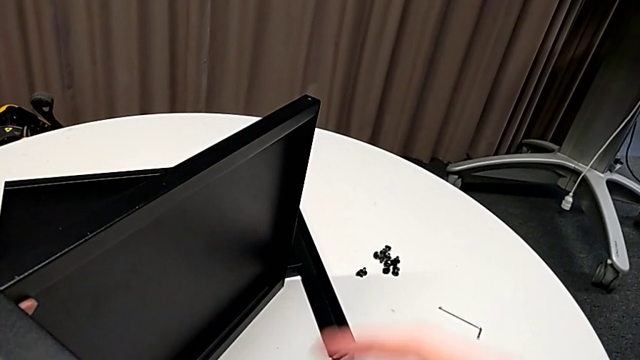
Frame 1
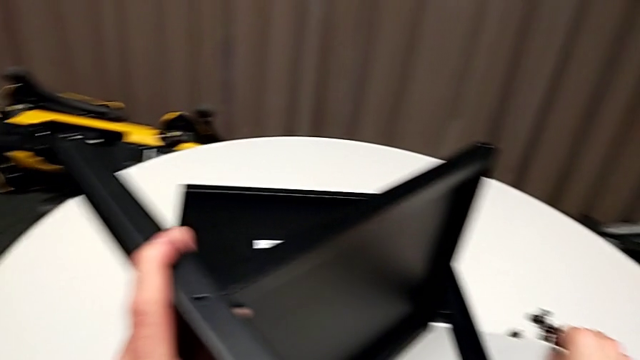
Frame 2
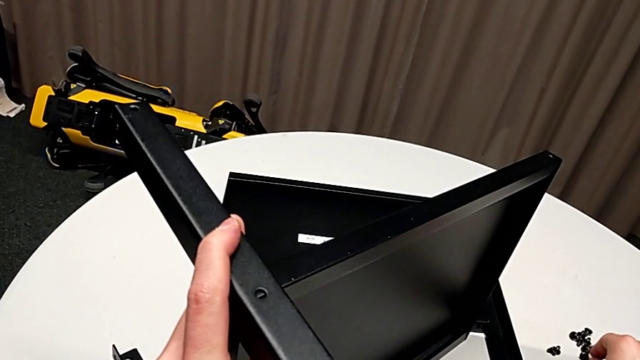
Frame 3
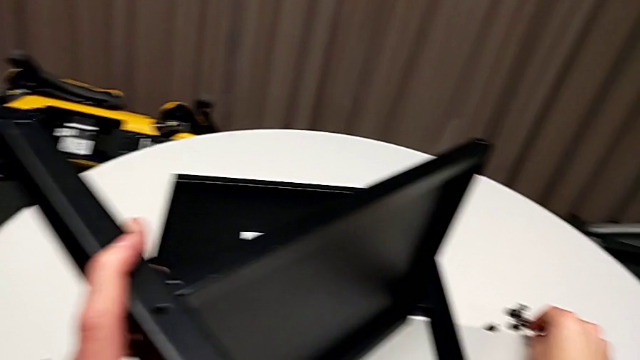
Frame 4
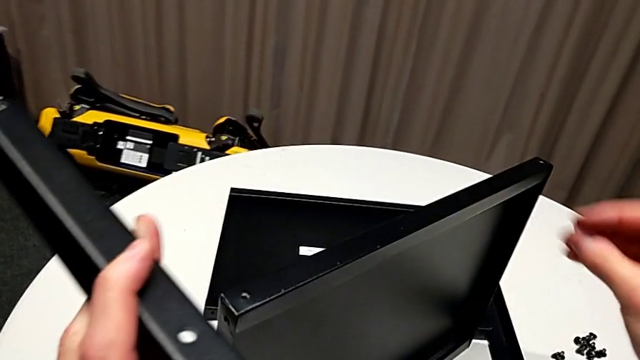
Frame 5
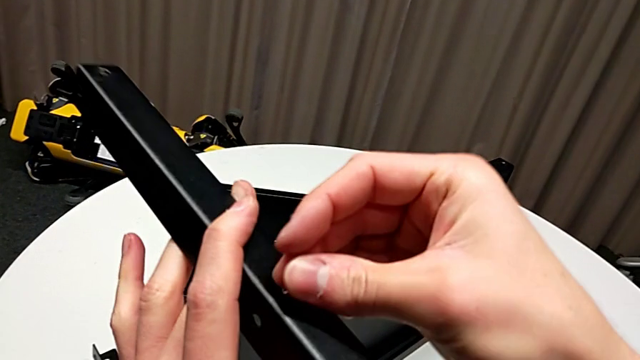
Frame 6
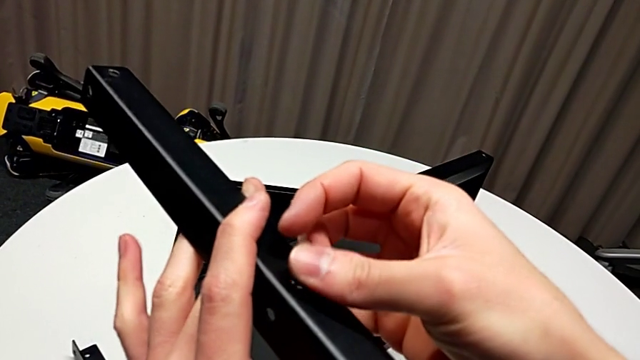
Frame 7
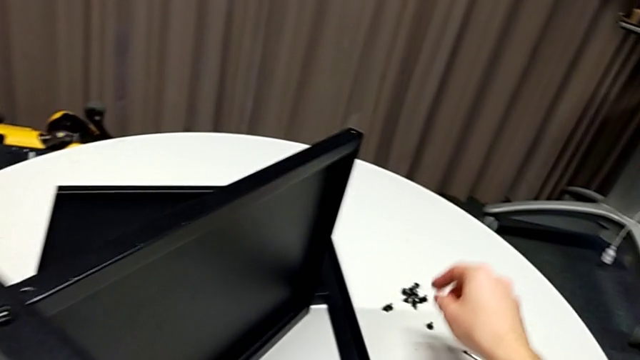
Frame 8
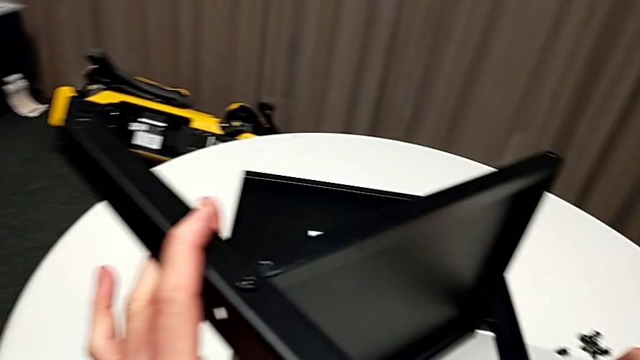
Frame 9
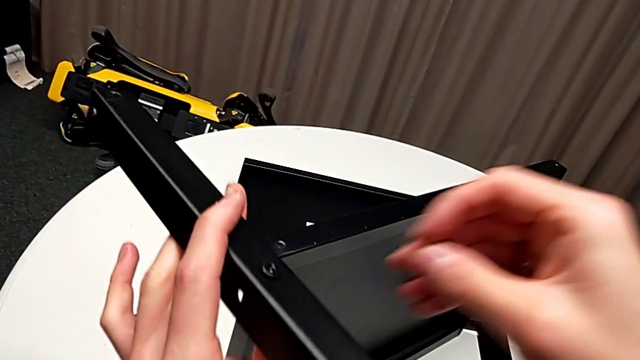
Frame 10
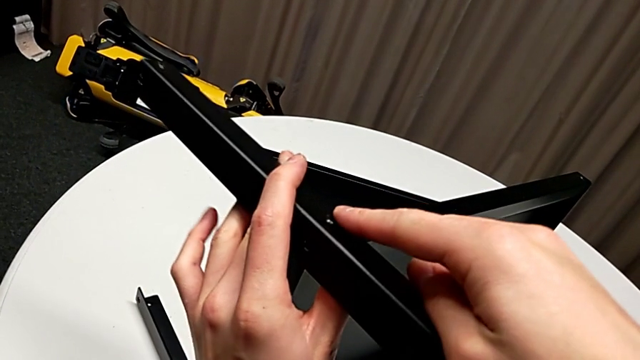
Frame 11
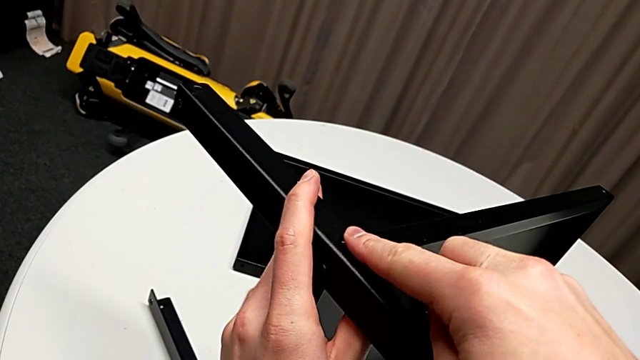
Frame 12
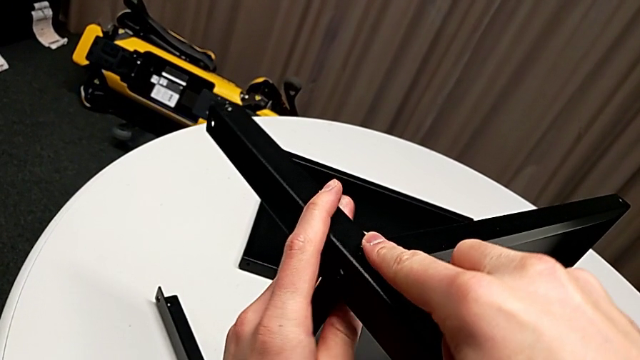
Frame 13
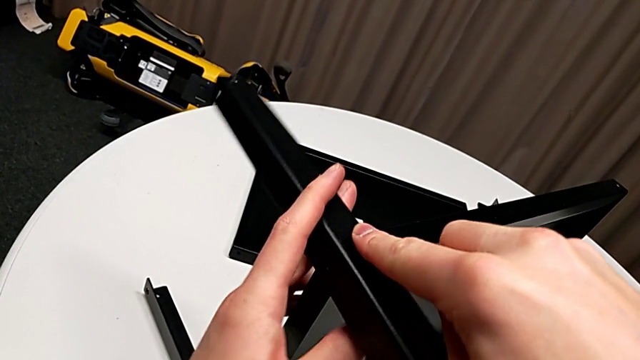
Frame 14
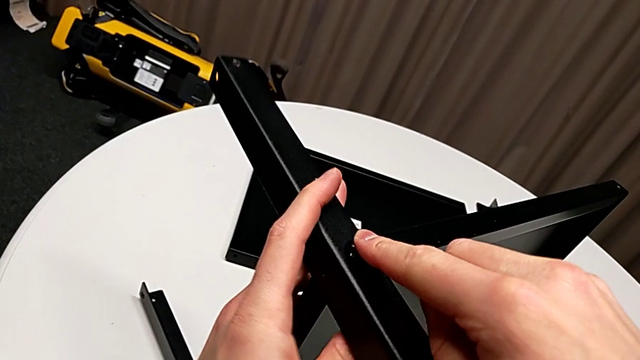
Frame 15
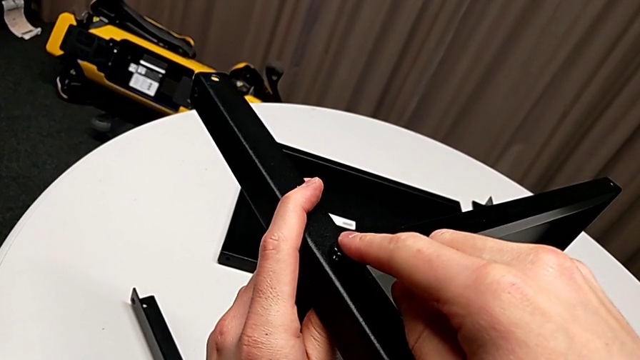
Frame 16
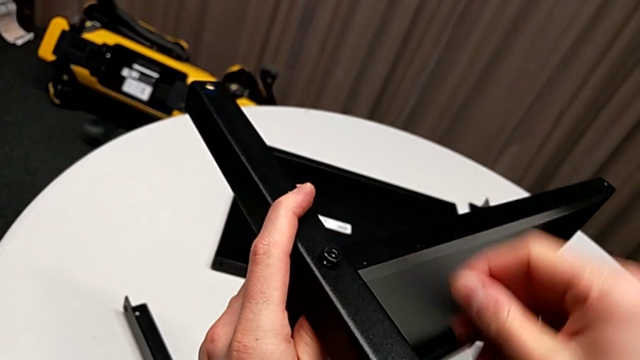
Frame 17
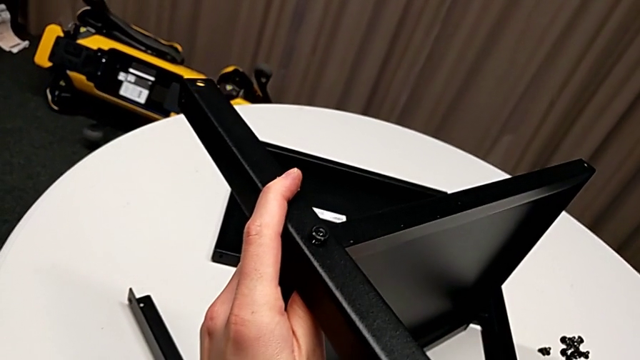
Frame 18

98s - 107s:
The camera wearer is assembling the second leg of the shelf. They grab the hex socket head, insert it, grab it, insert it and place it.

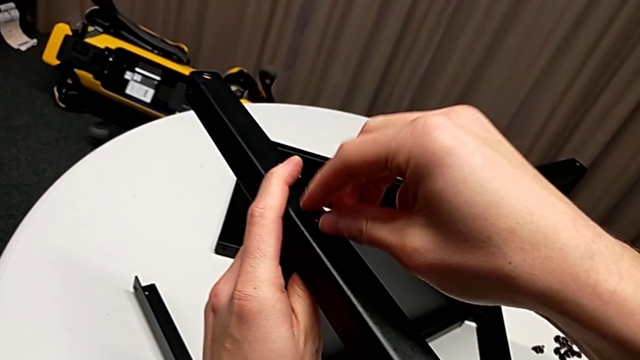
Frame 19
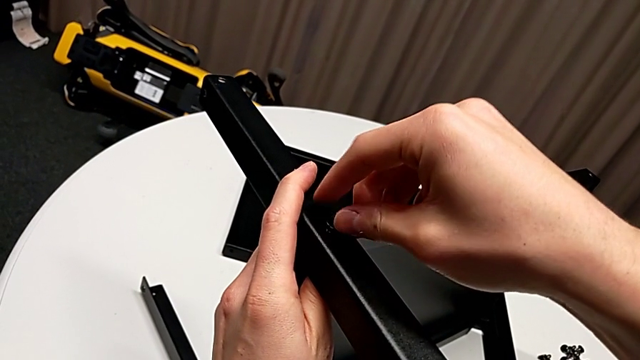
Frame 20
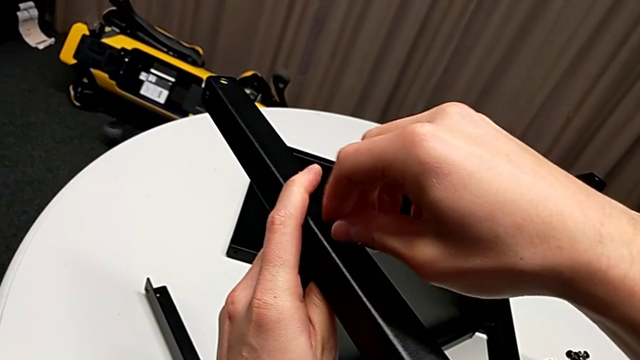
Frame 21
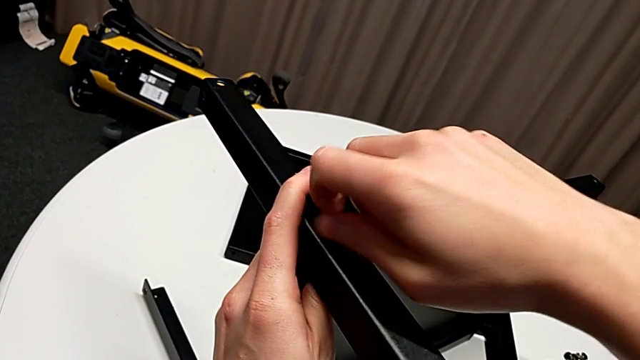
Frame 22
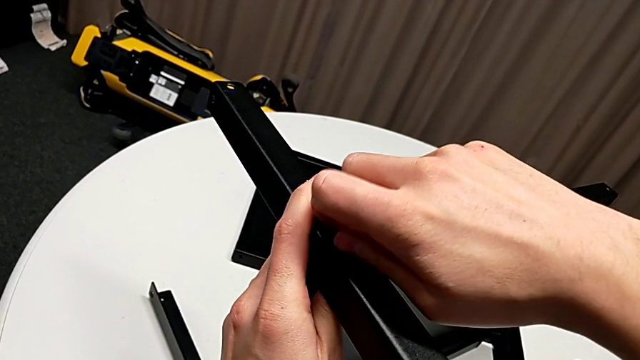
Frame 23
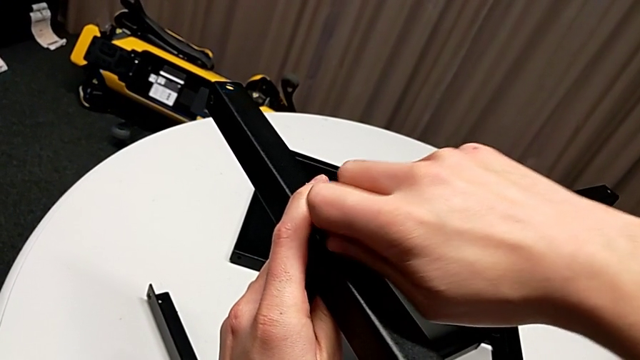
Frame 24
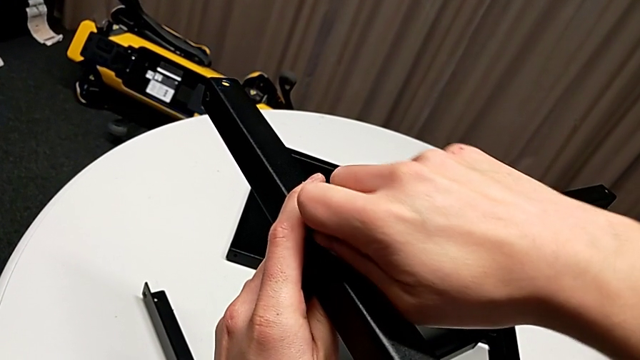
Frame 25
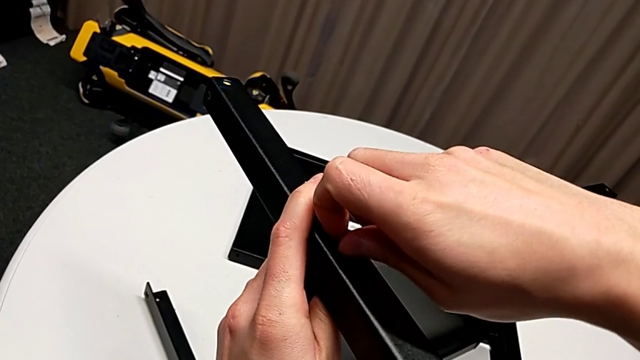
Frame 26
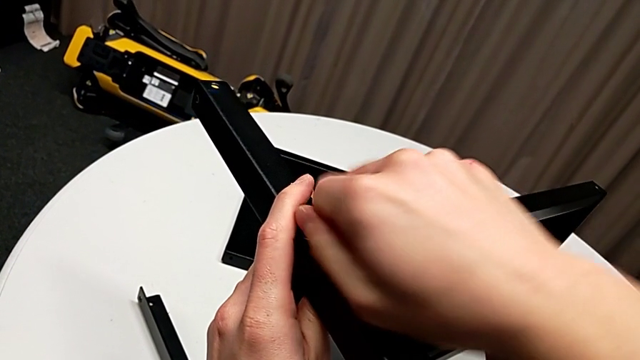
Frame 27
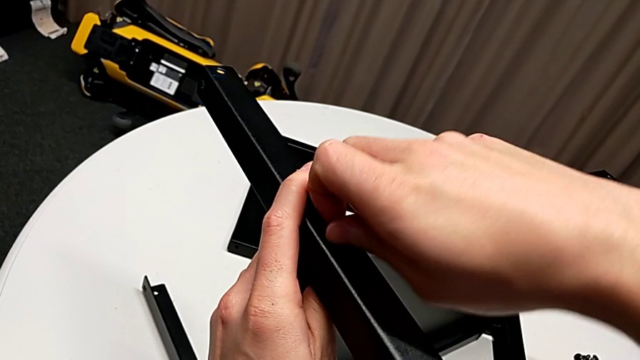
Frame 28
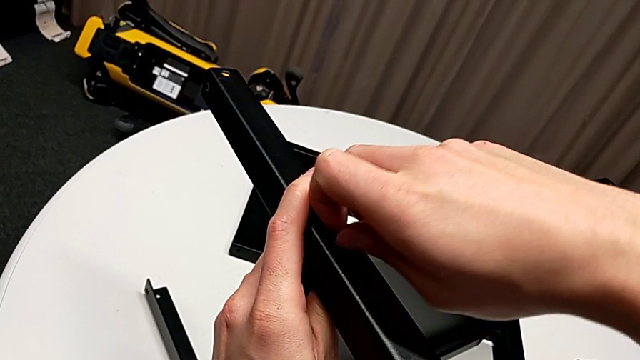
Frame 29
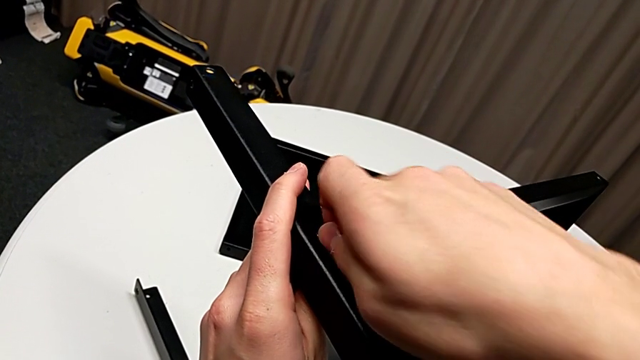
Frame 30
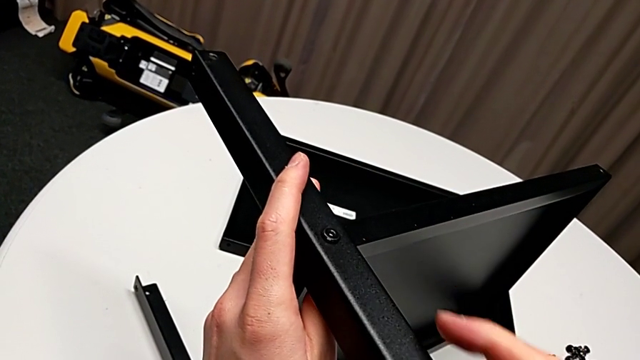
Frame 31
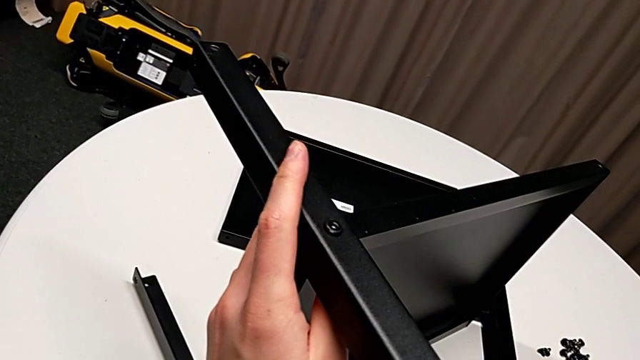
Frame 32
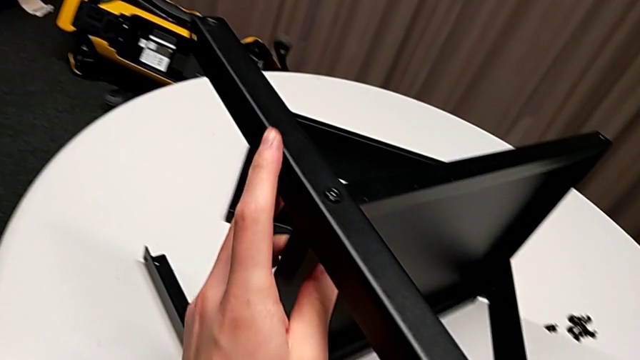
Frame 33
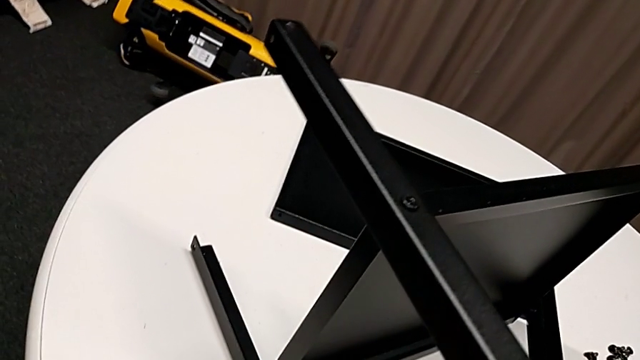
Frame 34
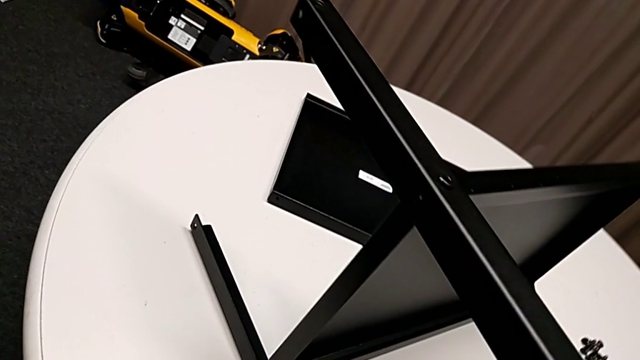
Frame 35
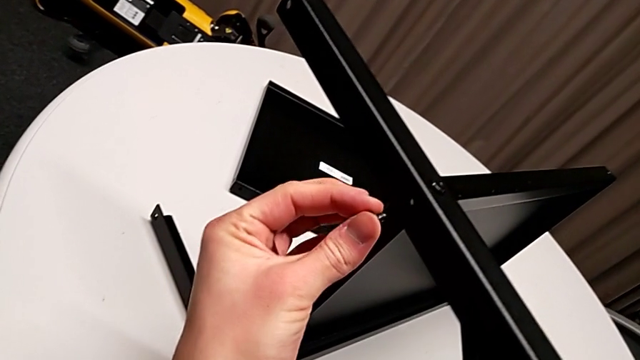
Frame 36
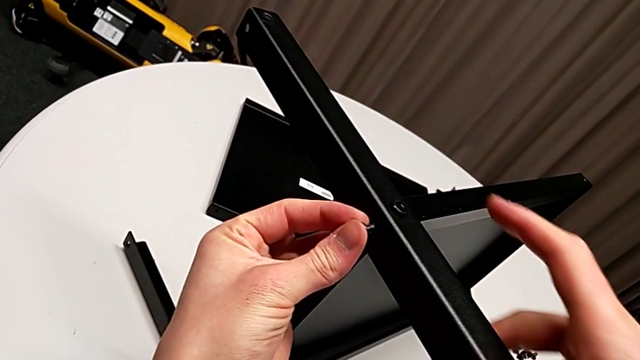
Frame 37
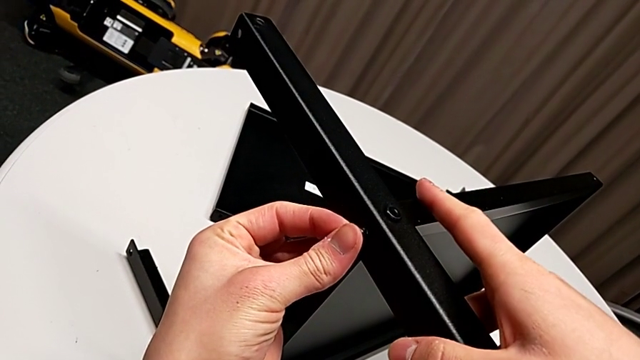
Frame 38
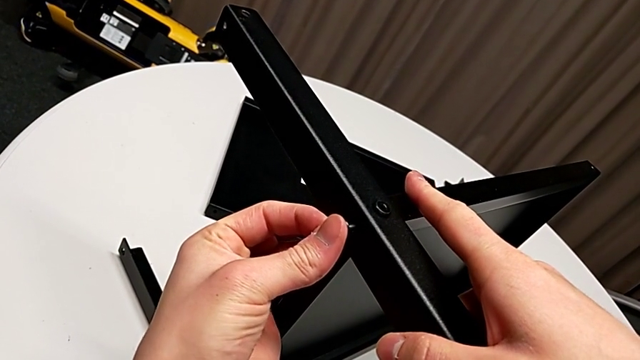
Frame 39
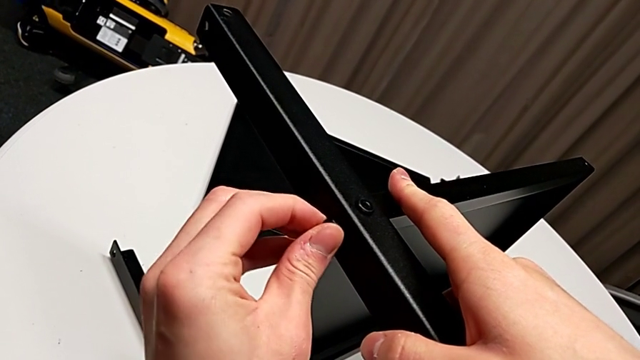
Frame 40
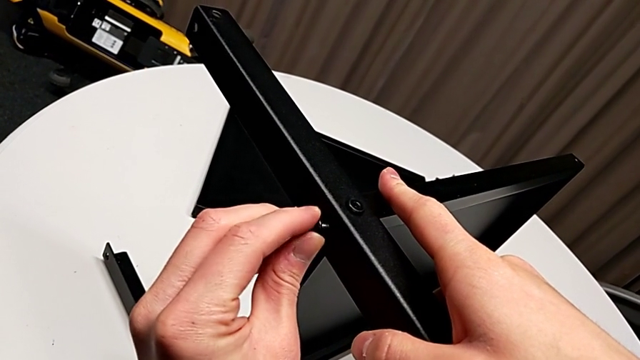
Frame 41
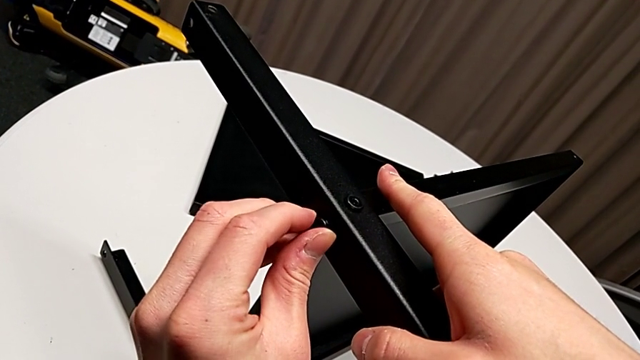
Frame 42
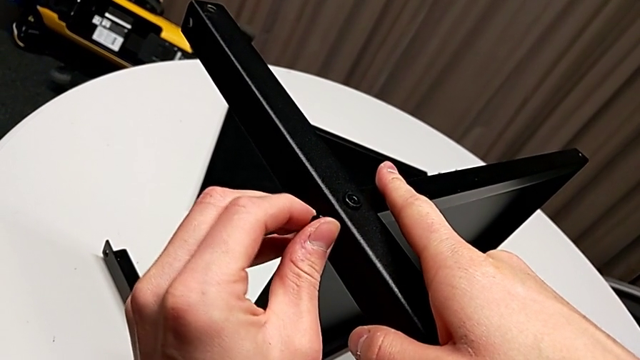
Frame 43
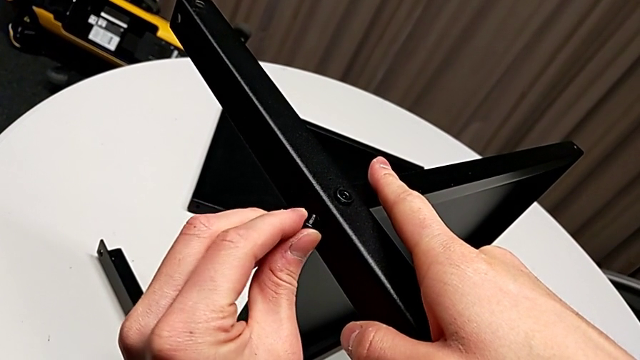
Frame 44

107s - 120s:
The camera wearer is assembling the second leg of the shelf. They screw the hex socket head, grab it twice, insert it and begin to screw it.
